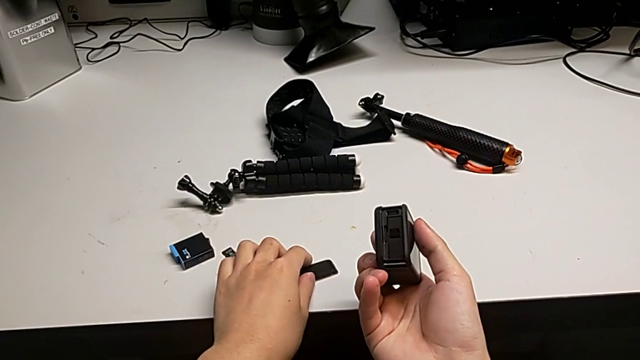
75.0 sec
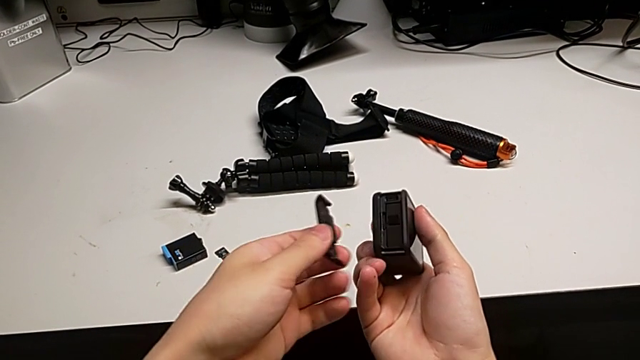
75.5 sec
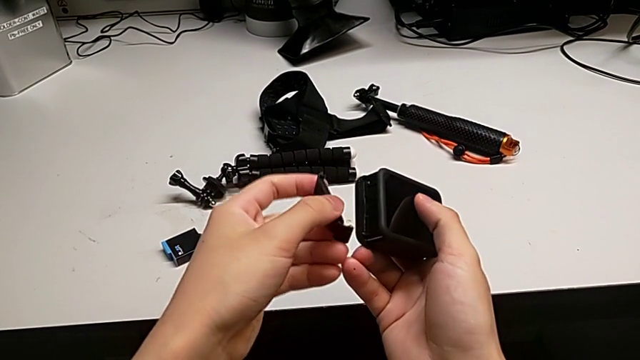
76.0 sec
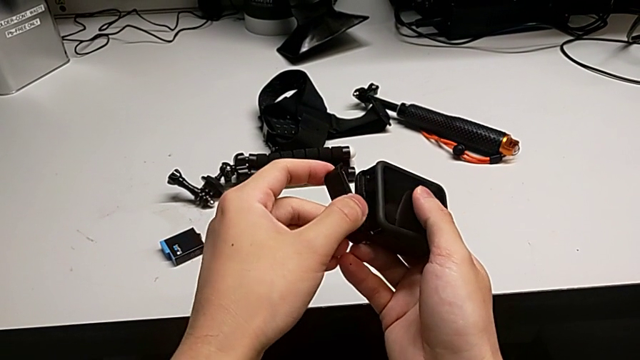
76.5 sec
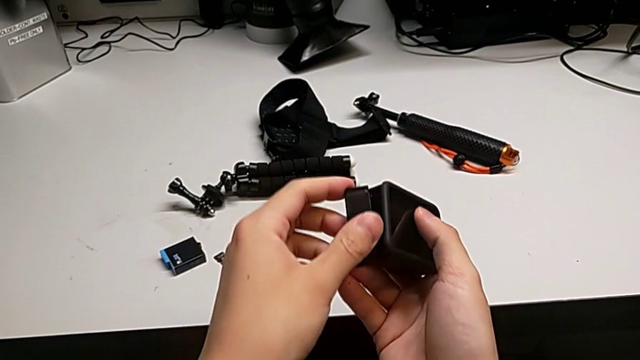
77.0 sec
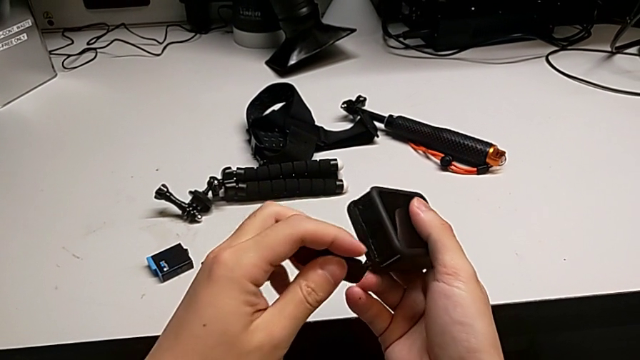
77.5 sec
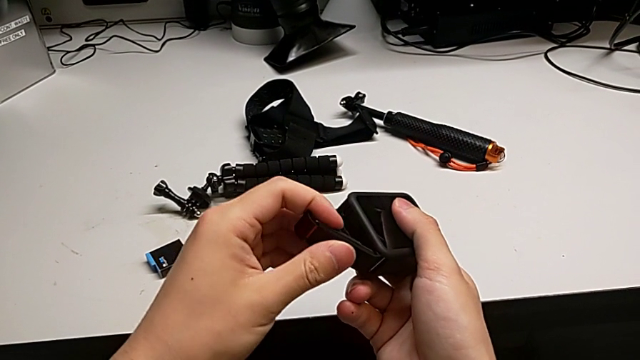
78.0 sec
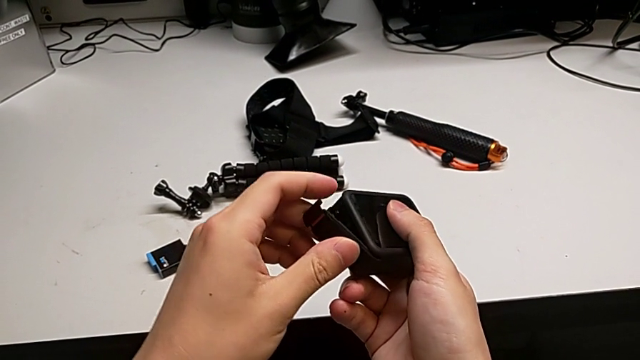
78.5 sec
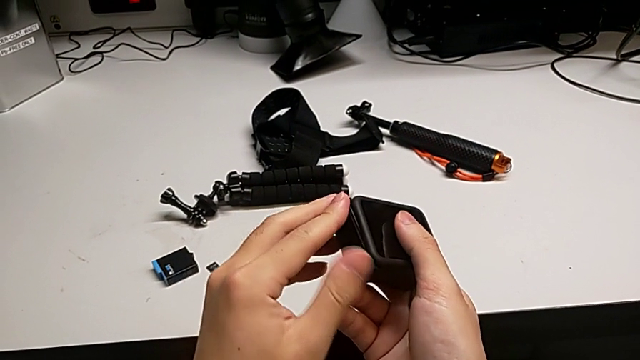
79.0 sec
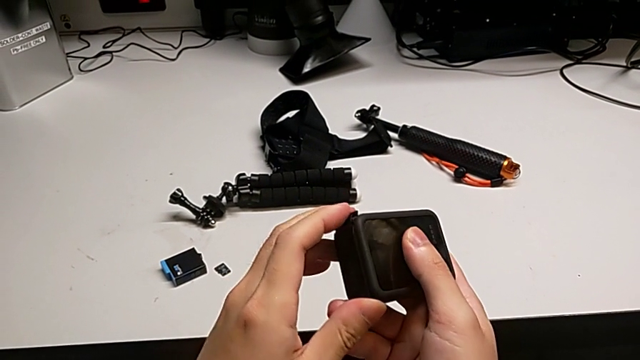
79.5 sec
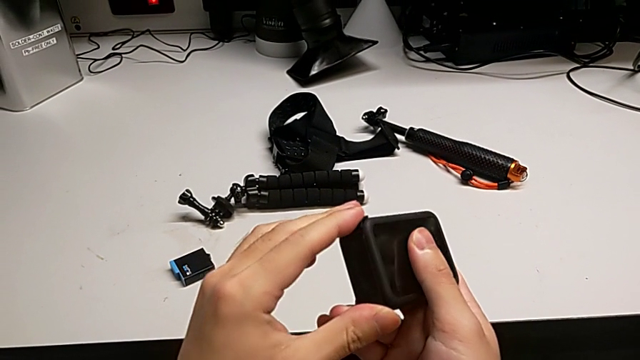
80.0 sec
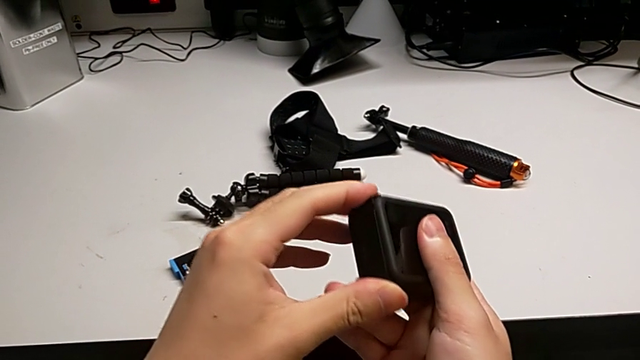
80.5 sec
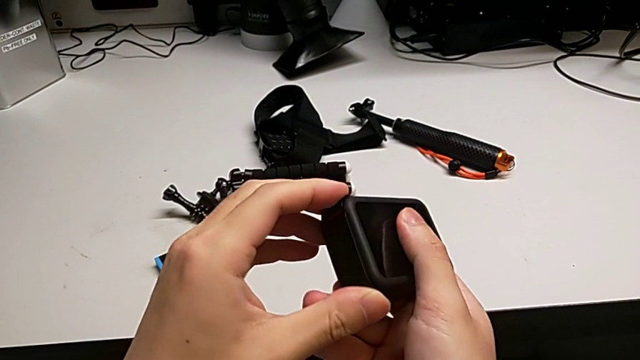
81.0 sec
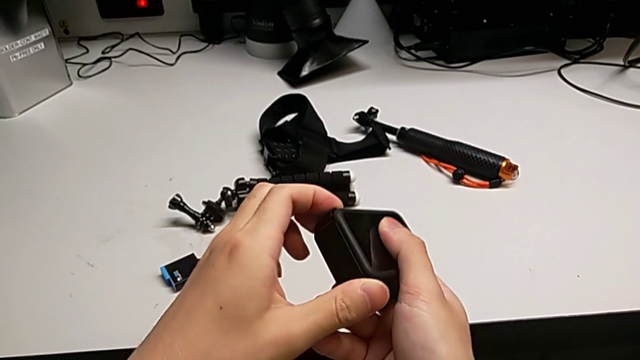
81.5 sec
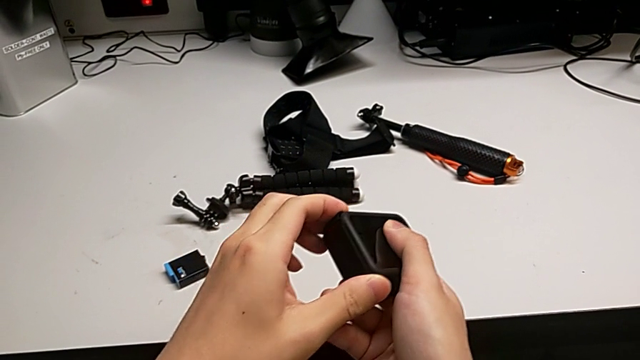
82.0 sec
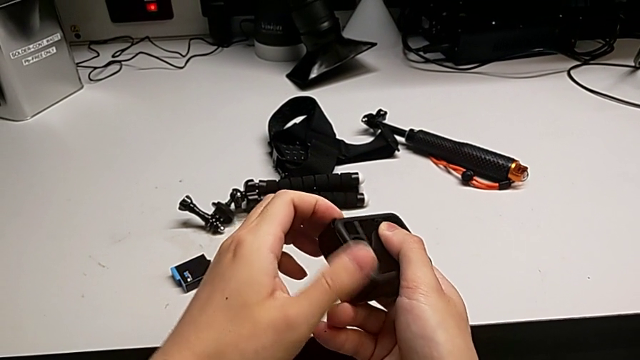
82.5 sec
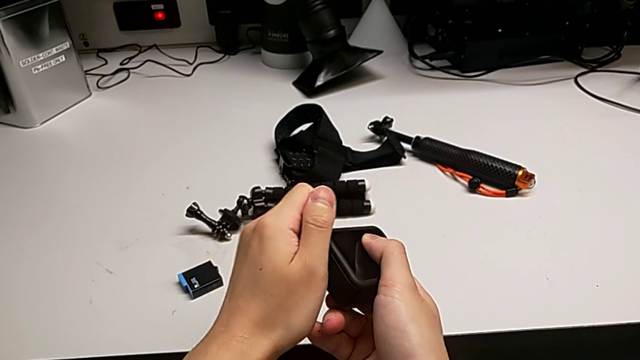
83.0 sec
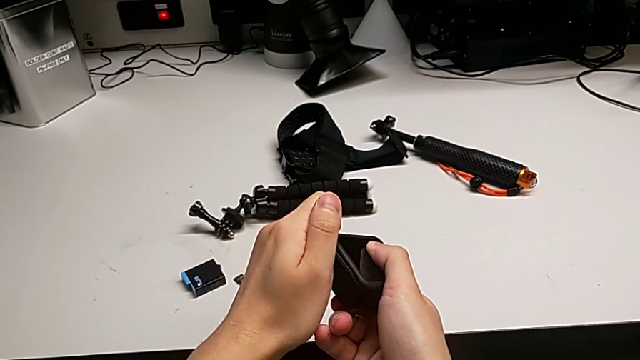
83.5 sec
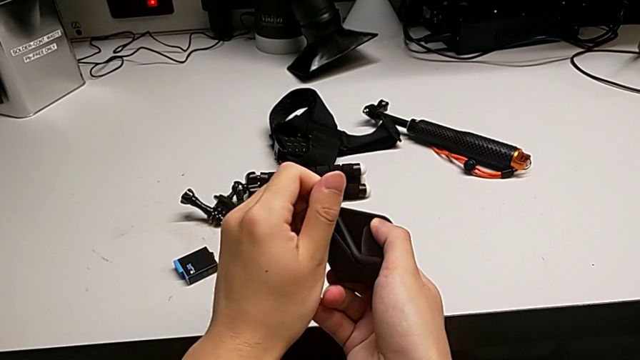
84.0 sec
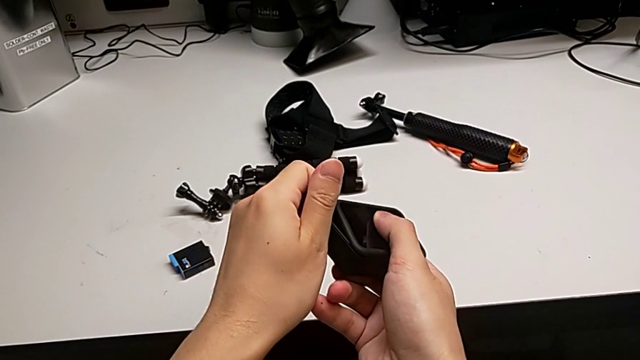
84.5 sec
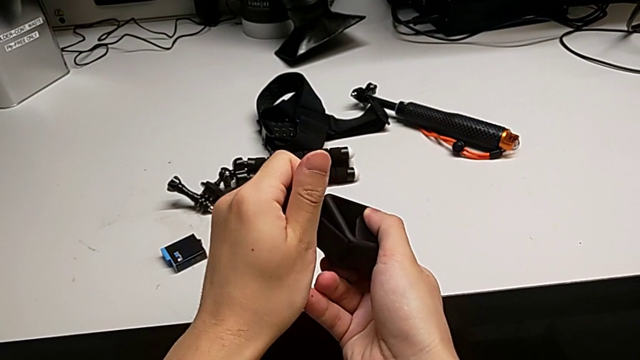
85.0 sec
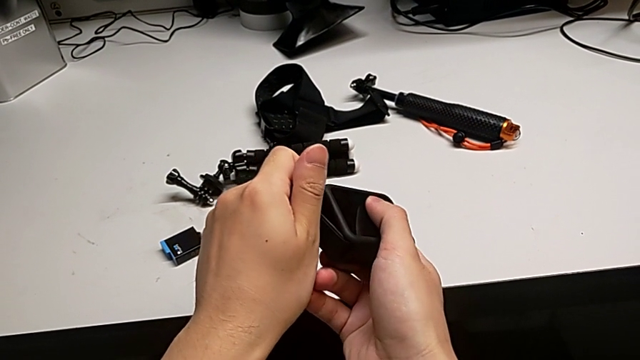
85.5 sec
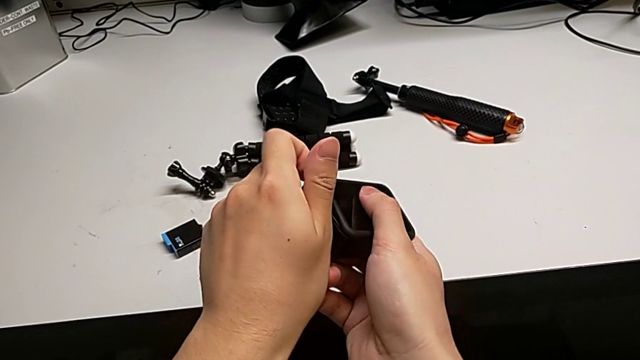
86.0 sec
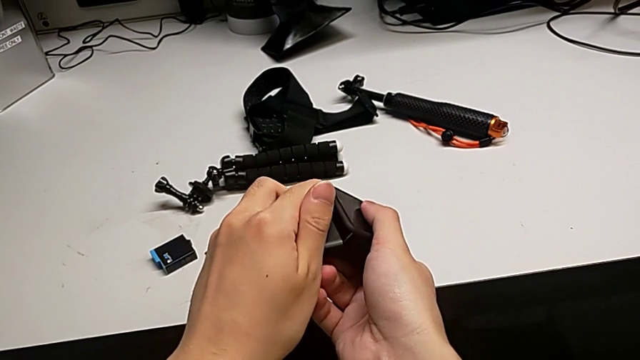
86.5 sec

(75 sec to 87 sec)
The camera wearer is changing the SD card of the GoPro. They insert the battery door and wrongly close it, inserting the wrong side of the battery door.

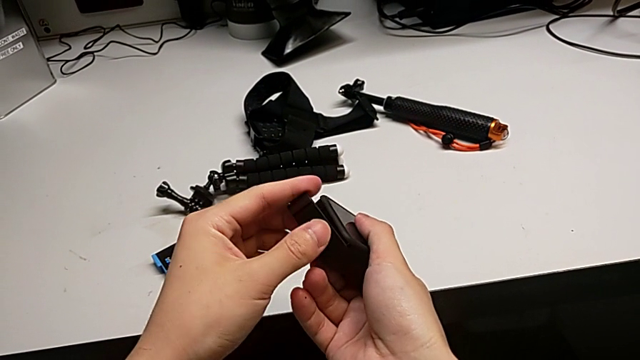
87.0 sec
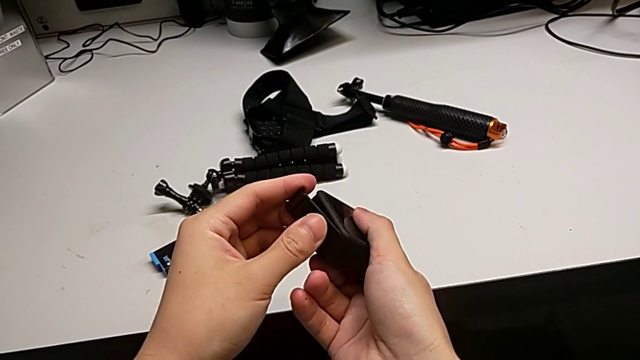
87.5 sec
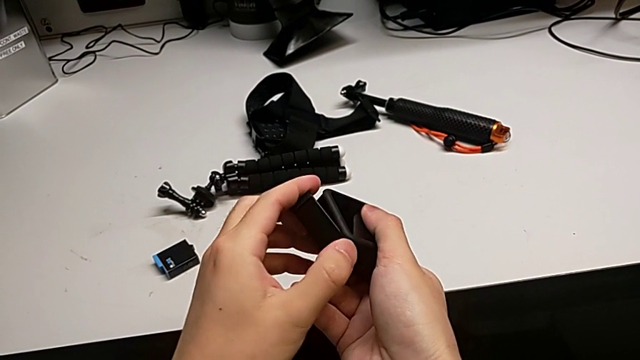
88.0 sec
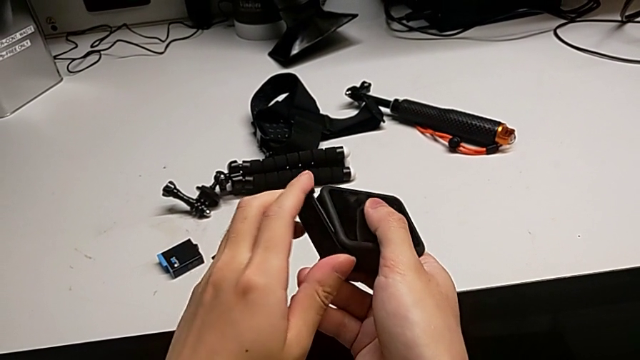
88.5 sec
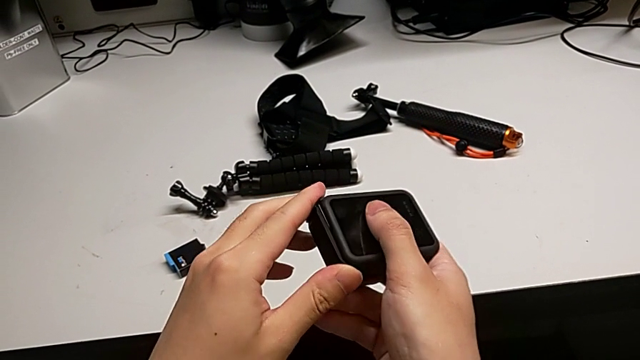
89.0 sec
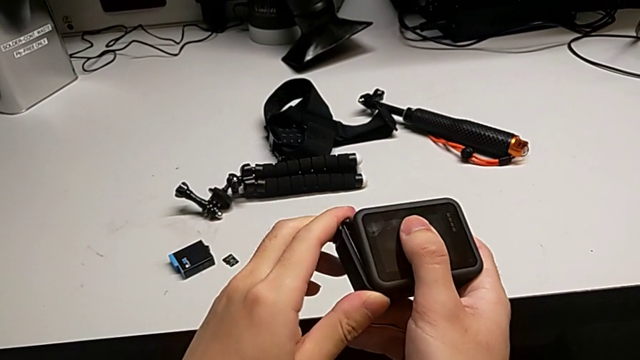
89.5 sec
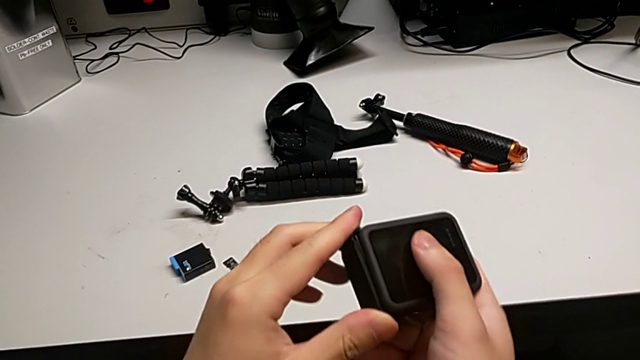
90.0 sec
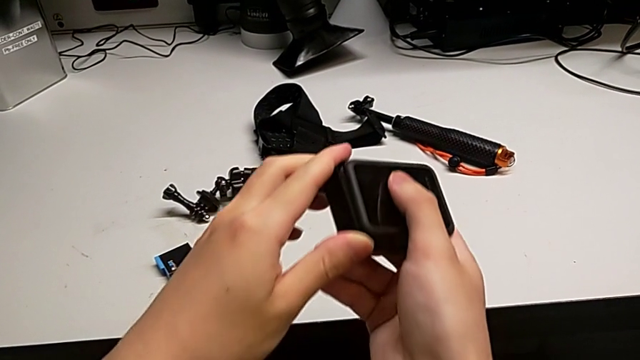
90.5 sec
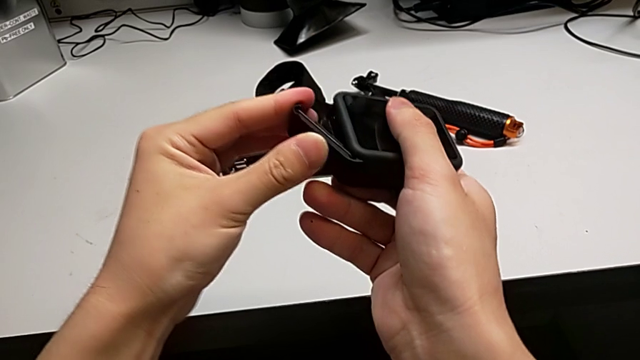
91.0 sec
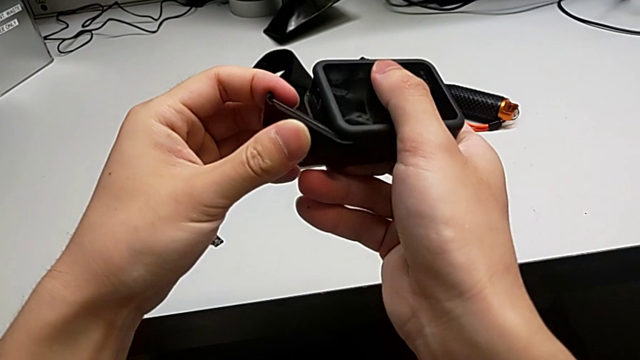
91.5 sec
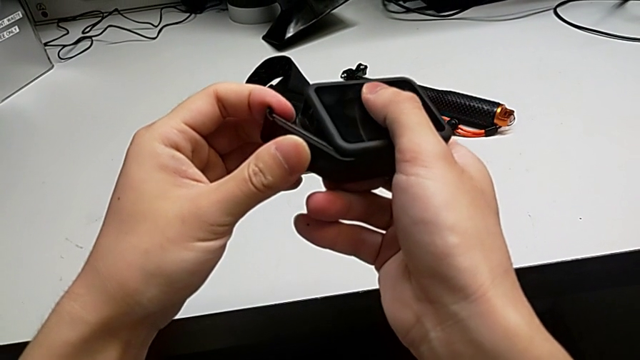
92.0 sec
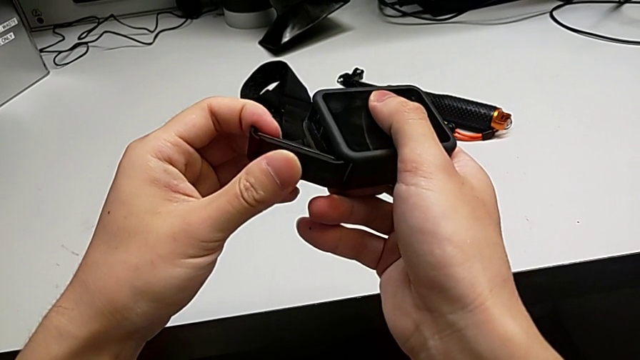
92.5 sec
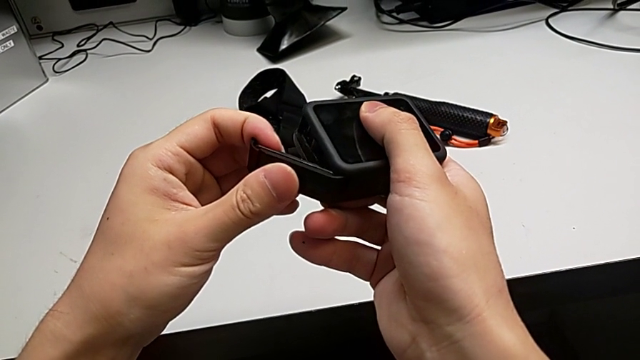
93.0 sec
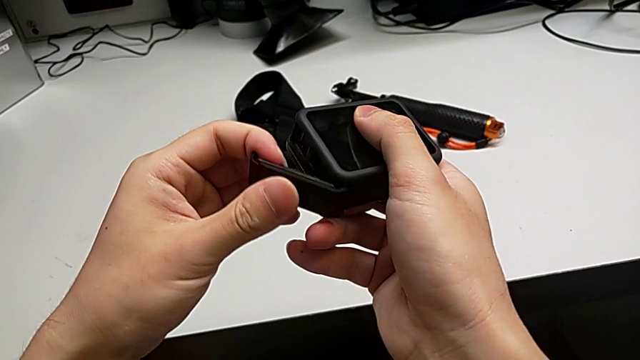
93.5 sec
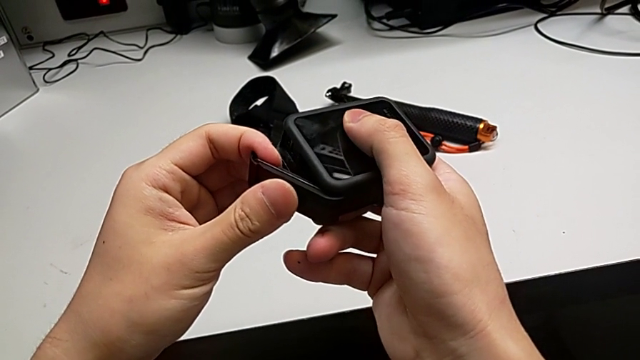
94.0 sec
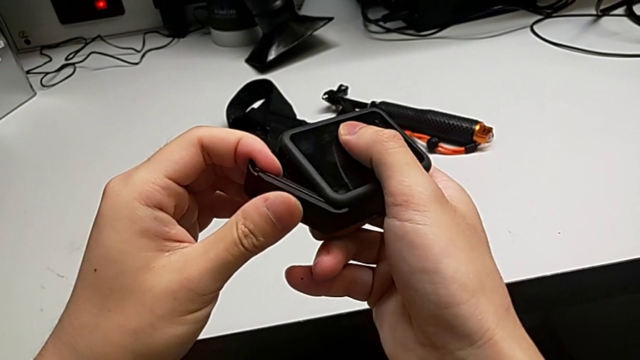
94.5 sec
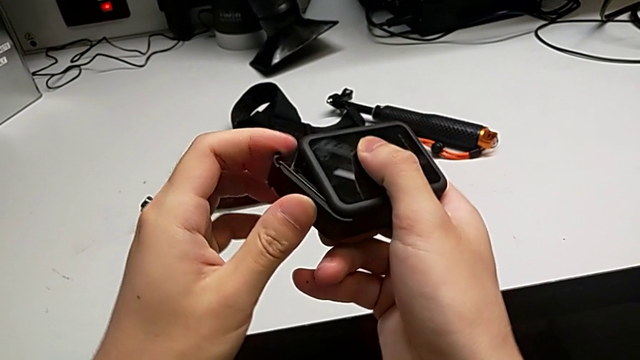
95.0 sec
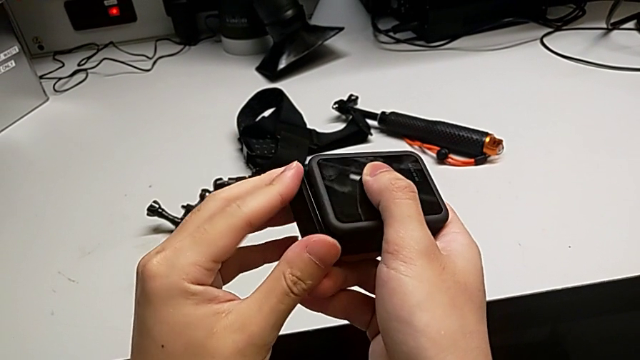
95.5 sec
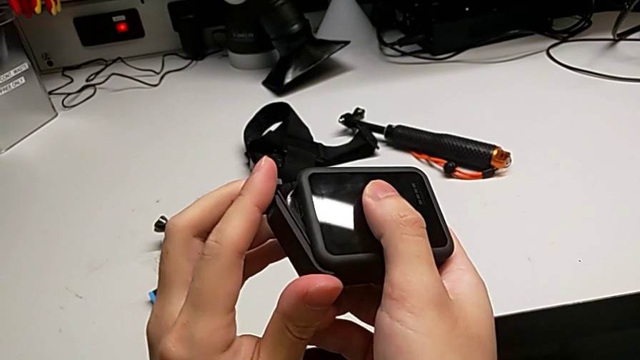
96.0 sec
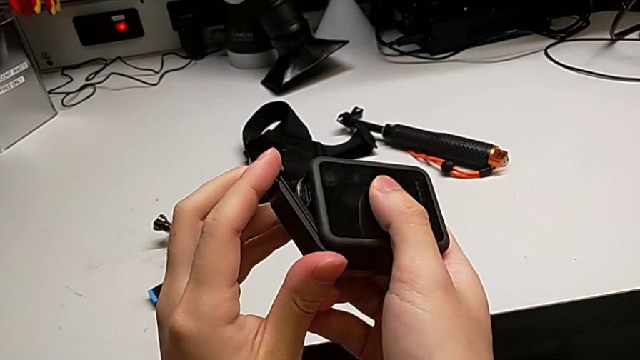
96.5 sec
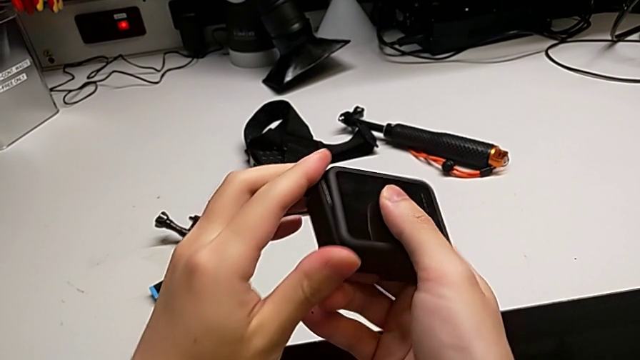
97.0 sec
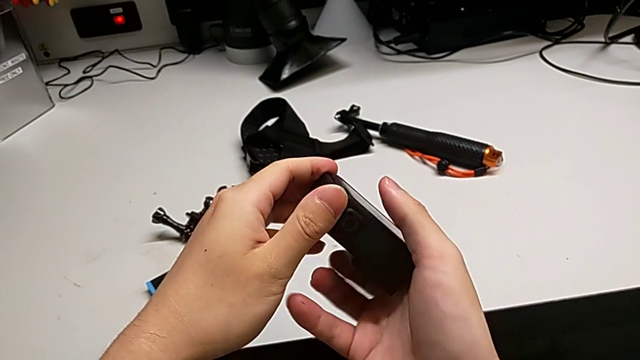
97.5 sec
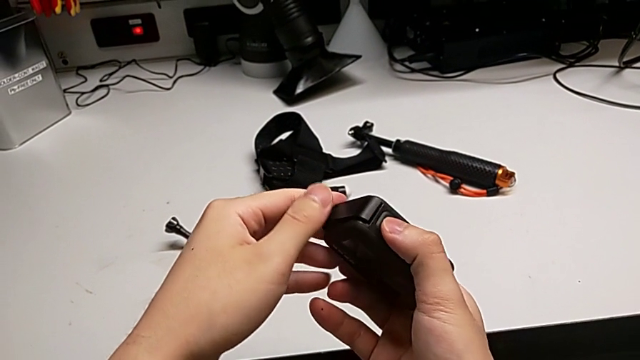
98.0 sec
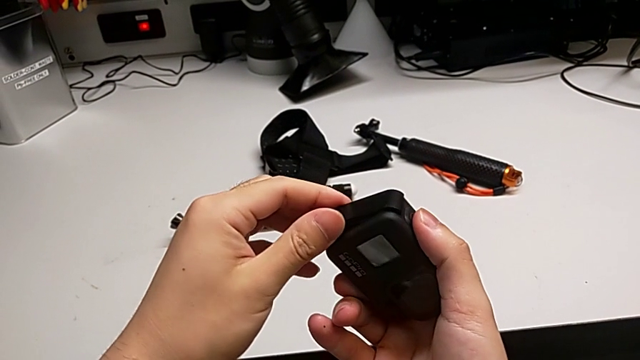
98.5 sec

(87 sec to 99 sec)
The camera wearer is changing the SD card of the GoPro. They adjust the battery door and wrongly close it, inserting the wrong part of the battery door.
